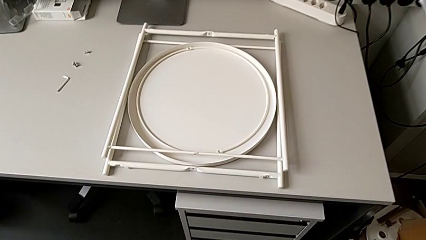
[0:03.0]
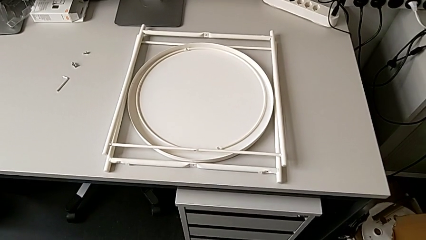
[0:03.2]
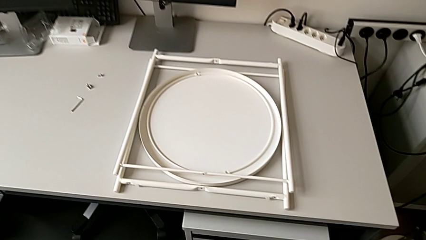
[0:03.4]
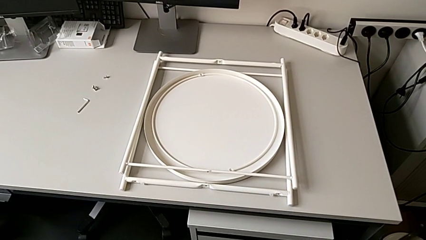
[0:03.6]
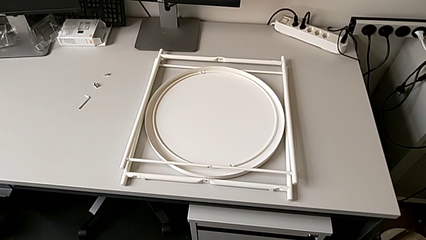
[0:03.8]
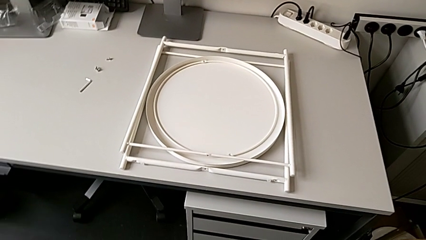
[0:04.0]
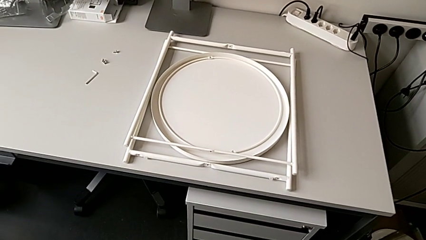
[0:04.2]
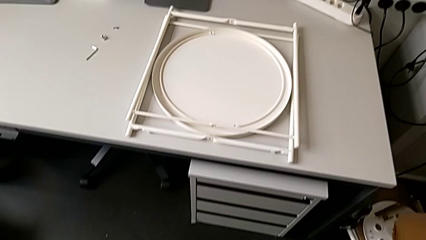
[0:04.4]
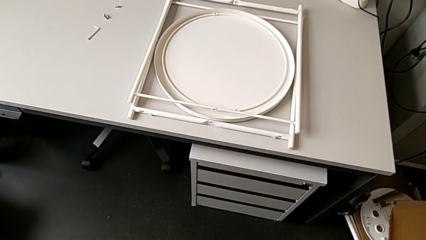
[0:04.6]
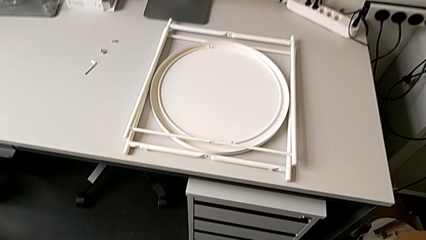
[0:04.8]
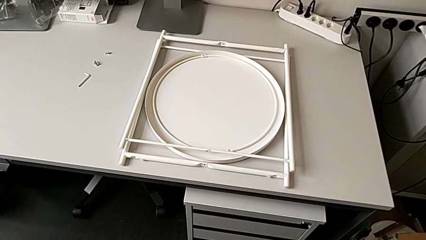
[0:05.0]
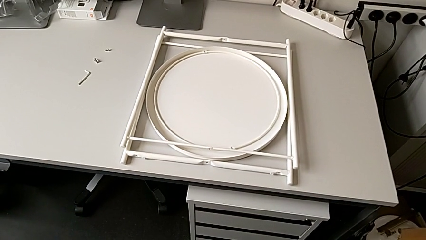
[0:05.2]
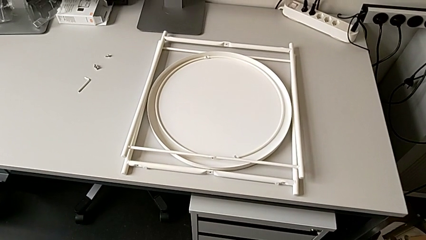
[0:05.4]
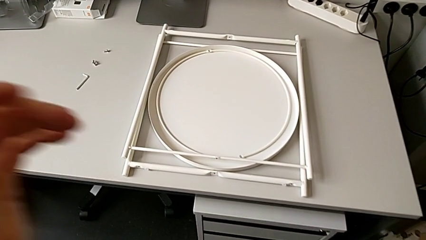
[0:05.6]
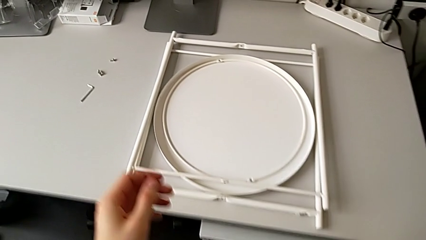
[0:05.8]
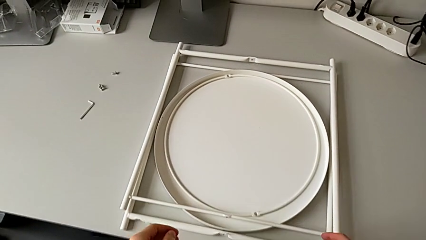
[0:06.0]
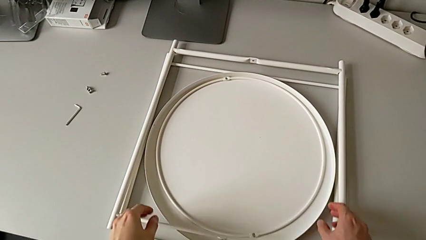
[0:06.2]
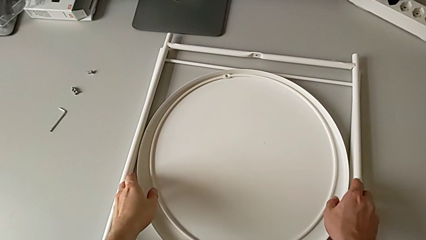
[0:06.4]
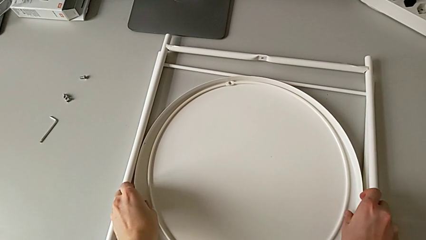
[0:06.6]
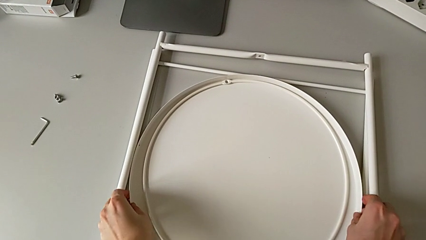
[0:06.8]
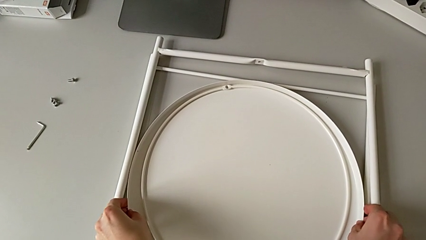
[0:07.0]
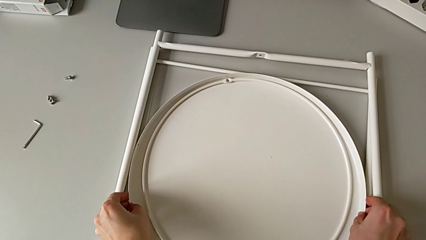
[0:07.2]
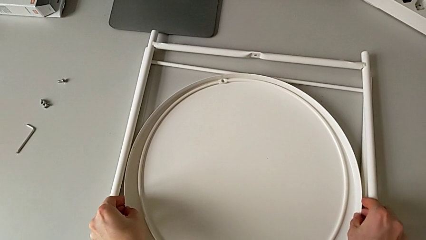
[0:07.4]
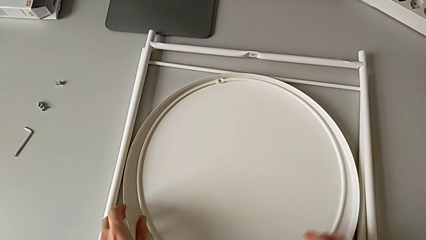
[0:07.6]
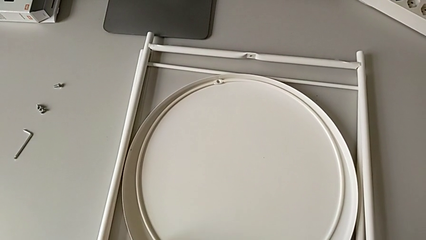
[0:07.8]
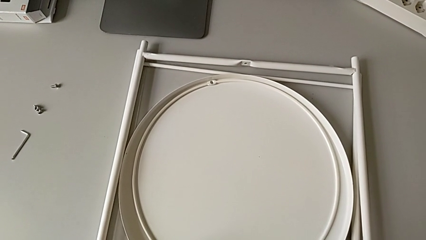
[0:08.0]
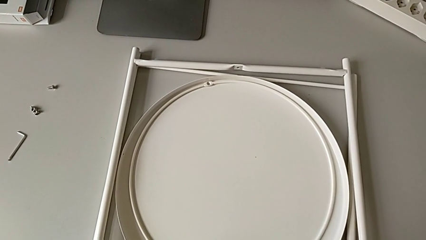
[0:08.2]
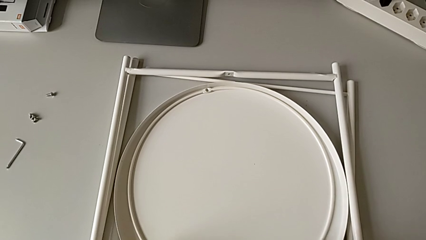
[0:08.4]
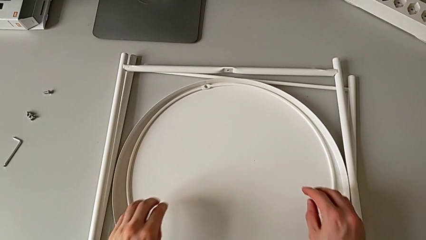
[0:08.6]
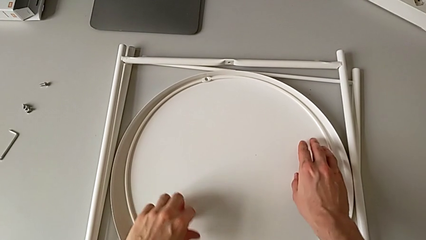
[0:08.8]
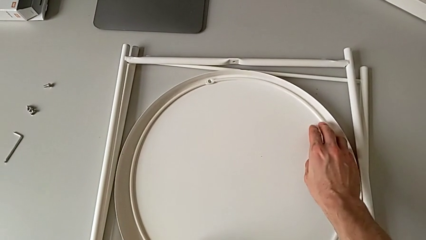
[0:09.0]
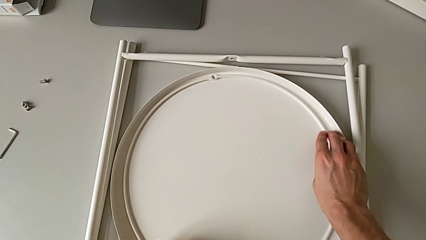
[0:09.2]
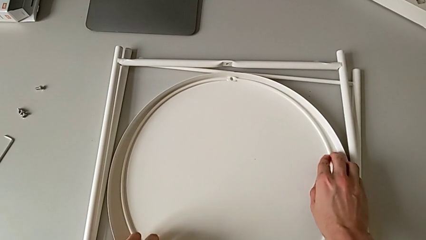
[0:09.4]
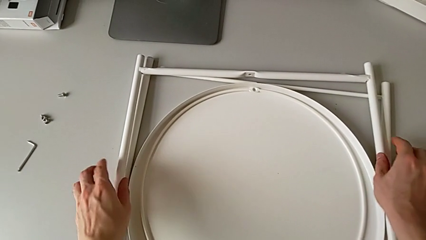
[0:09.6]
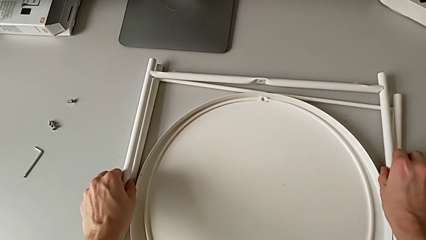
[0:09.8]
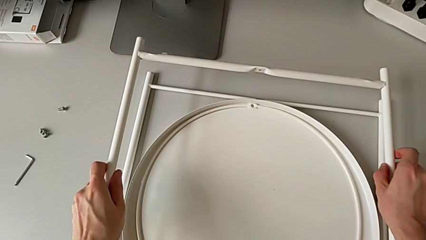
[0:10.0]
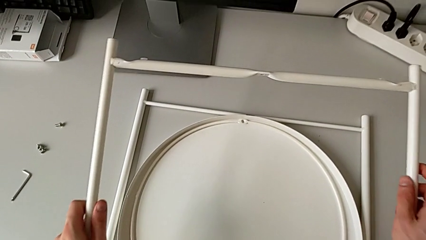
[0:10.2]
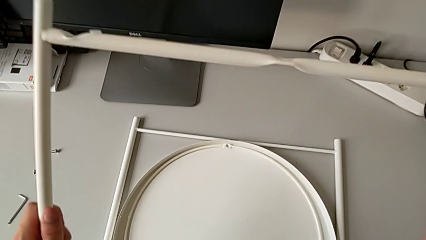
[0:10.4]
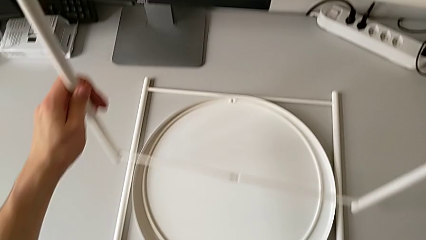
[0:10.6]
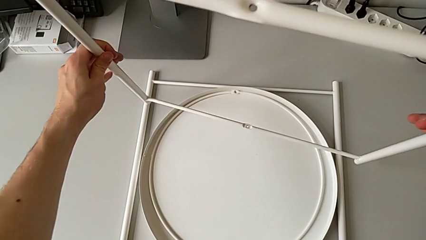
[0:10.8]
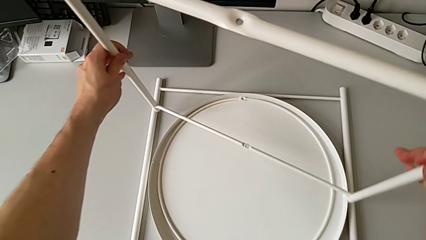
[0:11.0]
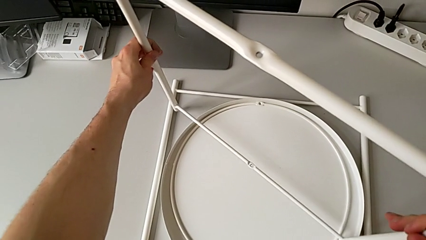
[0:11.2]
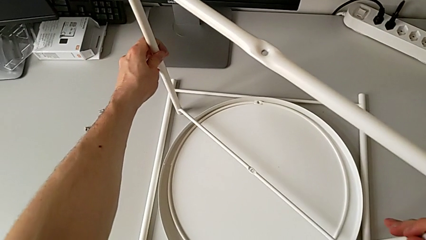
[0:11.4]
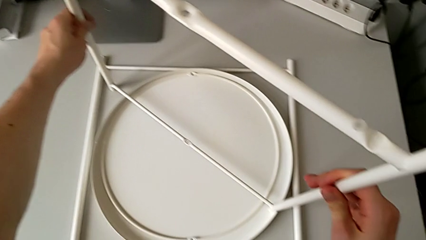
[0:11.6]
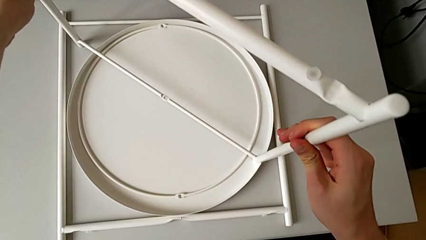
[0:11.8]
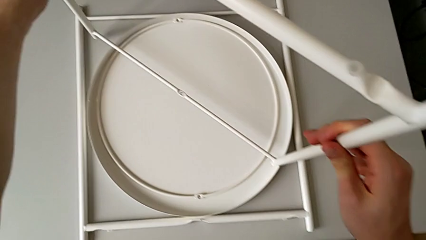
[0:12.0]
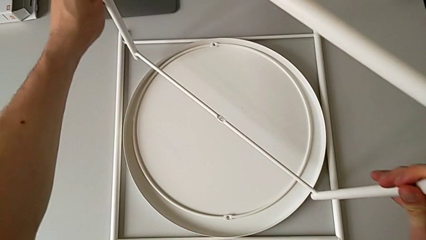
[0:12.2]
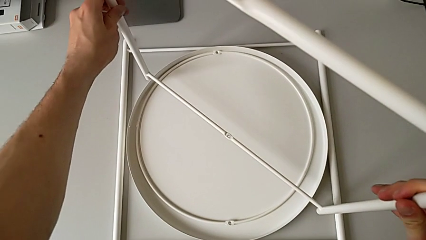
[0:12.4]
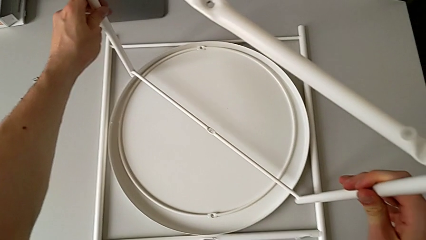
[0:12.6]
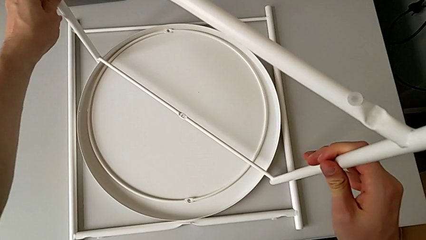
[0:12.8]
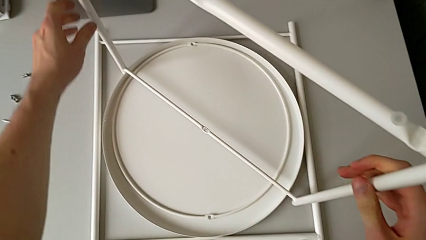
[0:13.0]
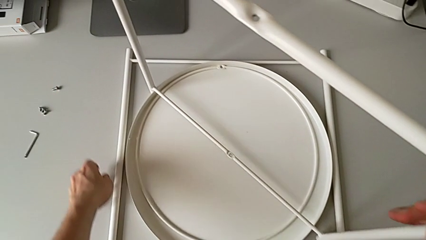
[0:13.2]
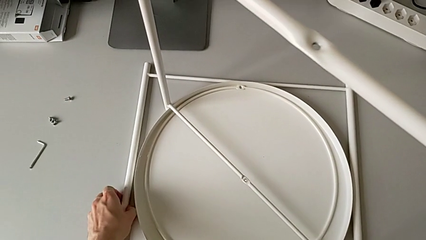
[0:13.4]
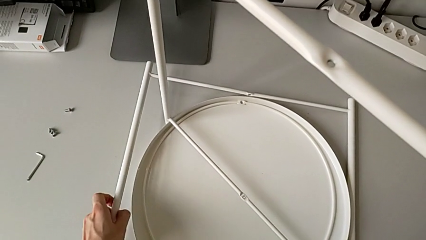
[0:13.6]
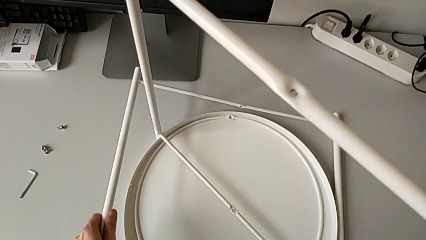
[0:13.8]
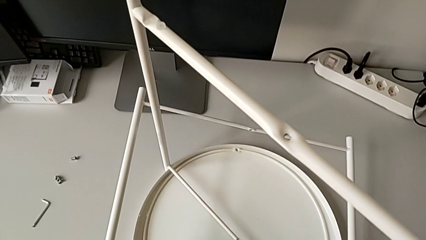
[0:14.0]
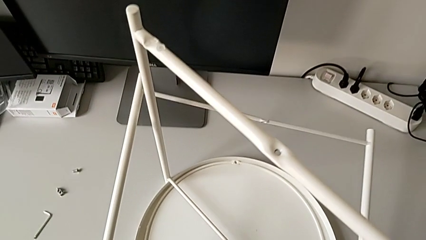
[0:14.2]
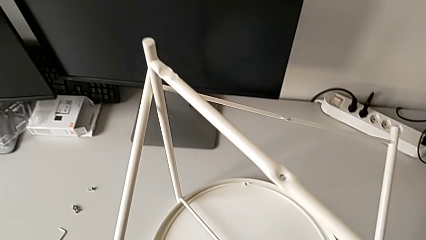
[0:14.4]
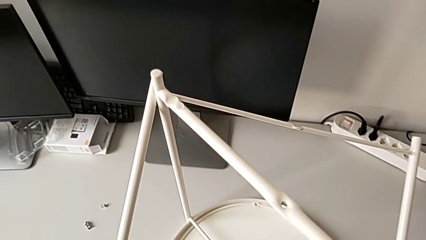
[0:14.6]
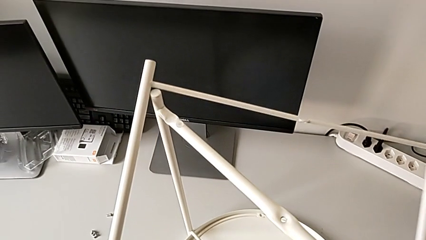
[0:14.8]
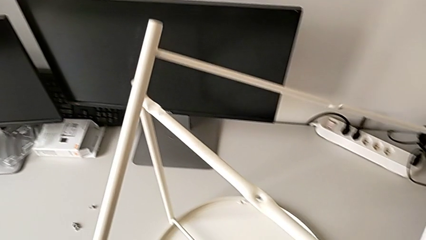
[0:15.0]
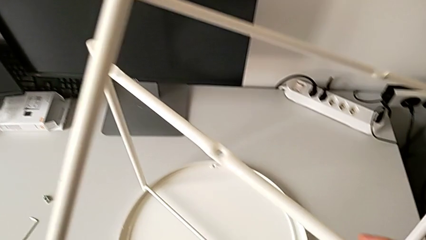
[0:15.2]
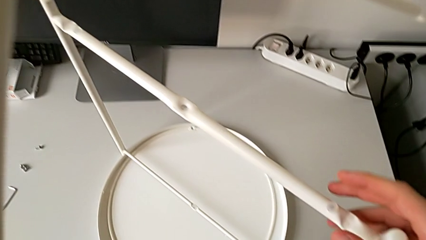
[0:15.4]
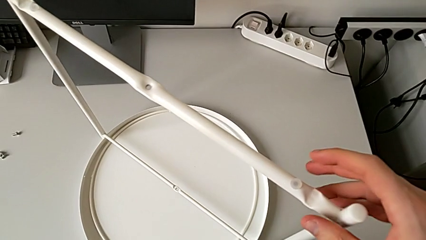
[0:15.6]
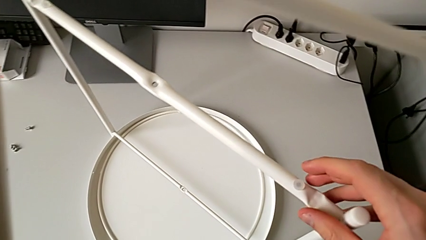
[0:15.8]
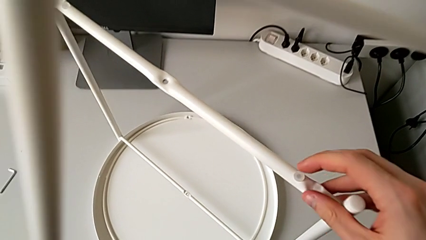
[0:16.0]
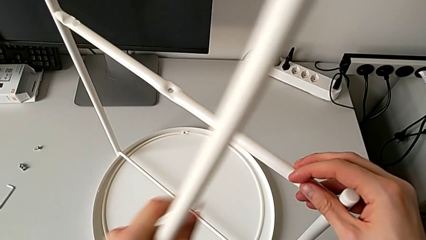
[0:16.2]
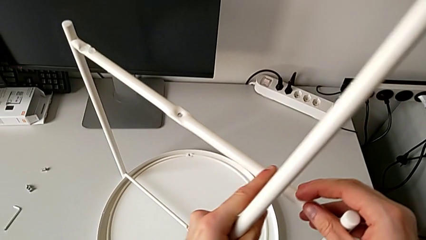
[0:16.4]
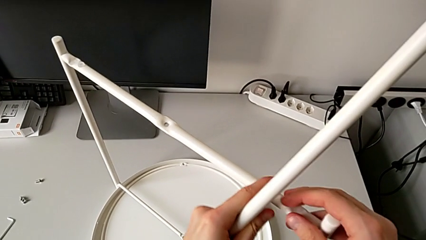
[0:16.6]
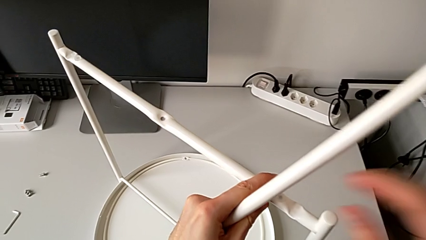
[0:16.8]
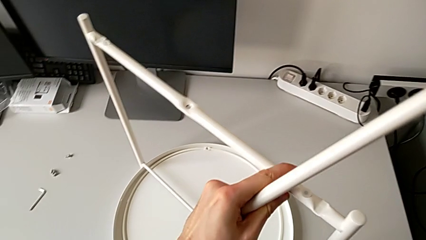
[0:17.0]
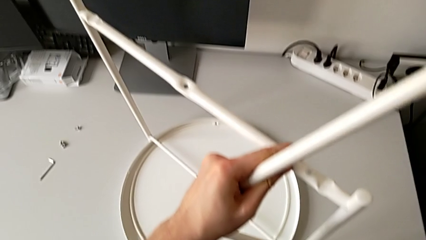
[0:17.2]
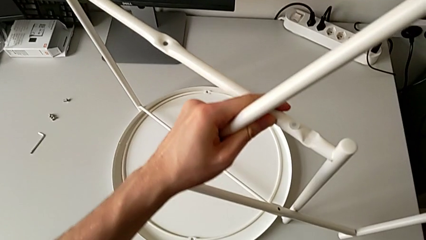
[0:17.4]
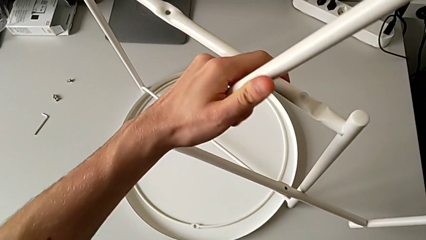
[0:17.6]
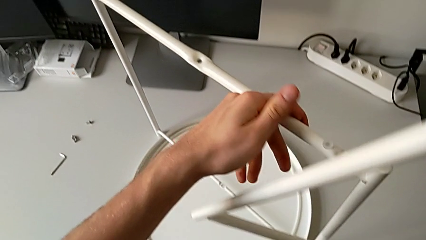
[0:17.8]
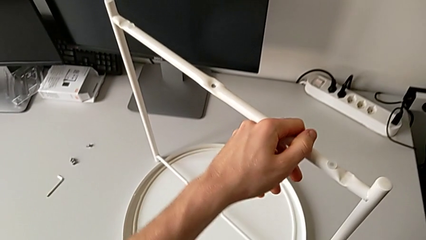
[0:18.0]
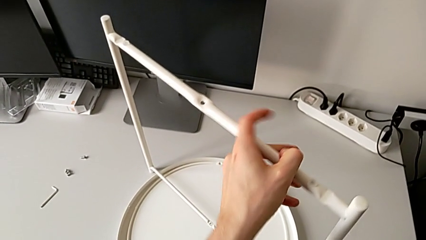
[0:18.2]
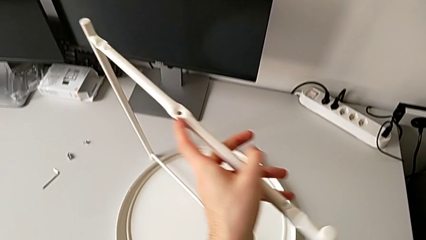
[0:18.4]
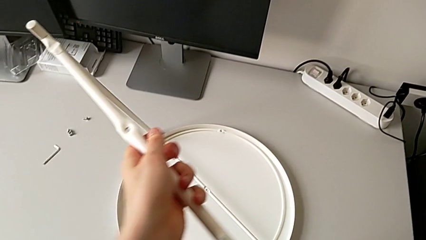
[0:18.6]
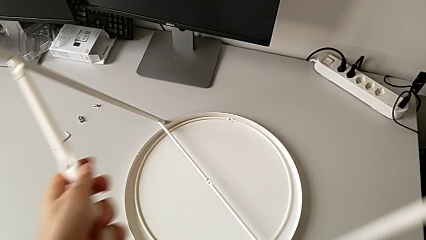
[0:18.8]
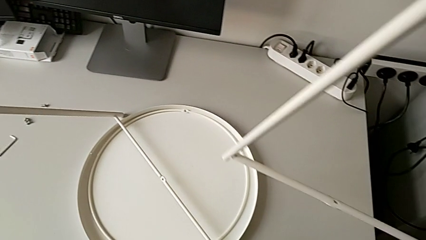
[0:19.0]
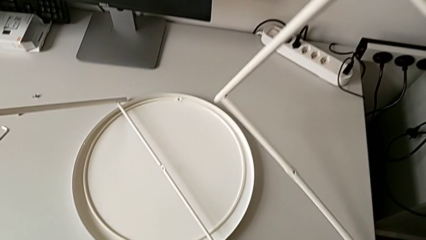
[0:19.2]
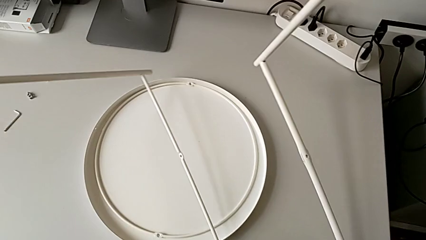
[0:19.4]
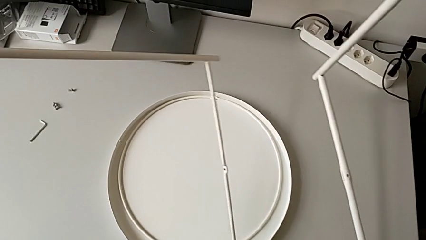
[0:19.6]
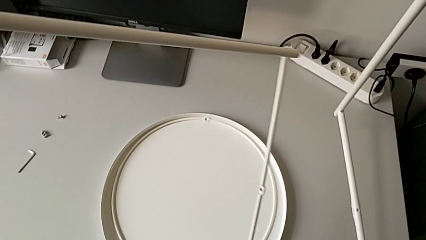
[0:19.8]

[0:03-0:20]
The camera wearer is mounting the legs of the table. They approach the tray, grab it, slide the leg, approach the circle, slide it, grab the first leg, lift it, place it, approach the second leg, grab it, lift the leg, hold the first leg and rotate the leg.
